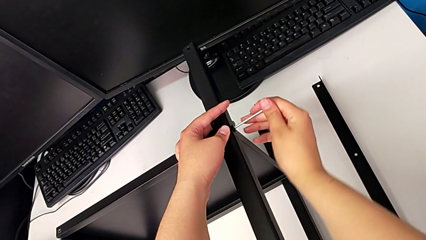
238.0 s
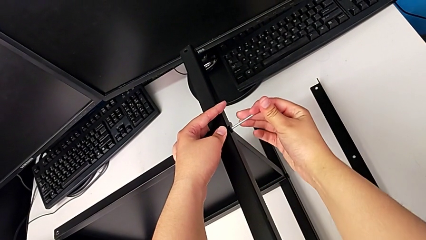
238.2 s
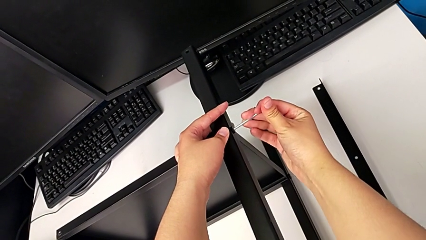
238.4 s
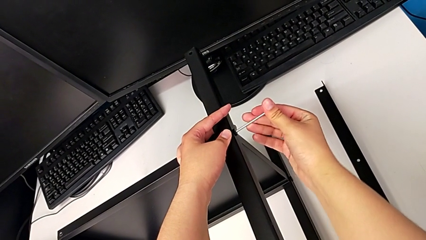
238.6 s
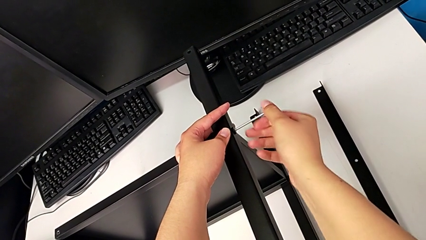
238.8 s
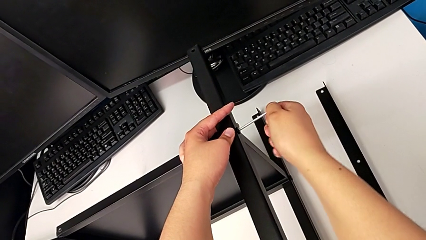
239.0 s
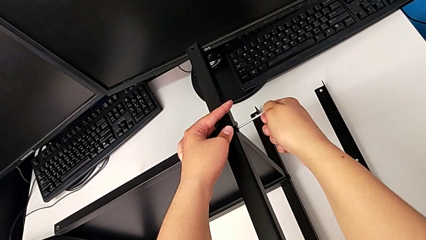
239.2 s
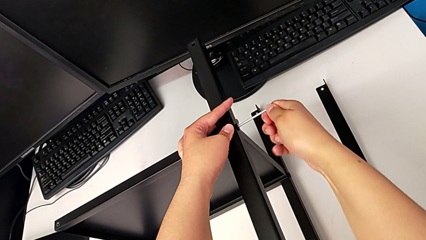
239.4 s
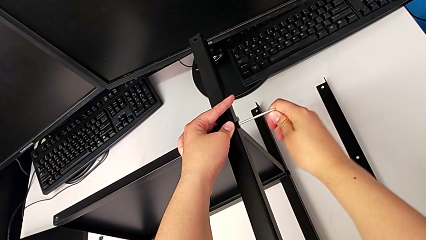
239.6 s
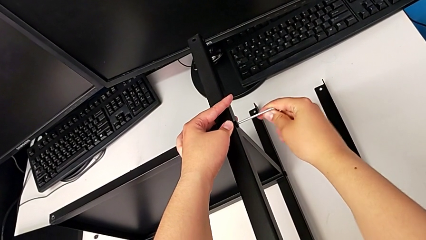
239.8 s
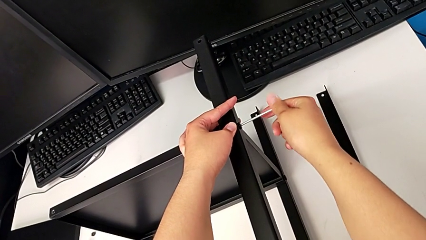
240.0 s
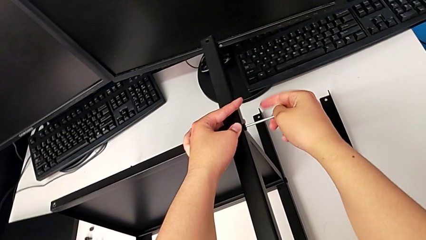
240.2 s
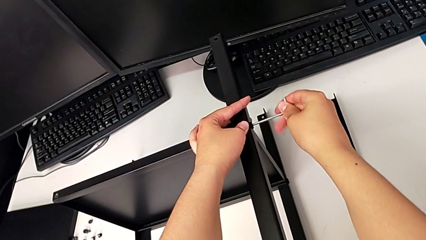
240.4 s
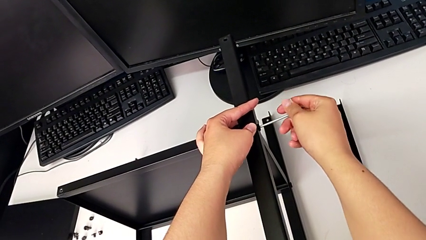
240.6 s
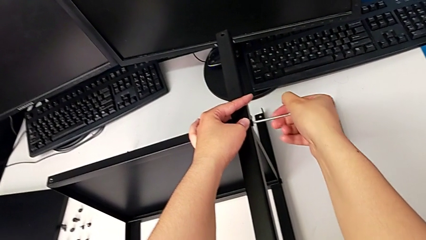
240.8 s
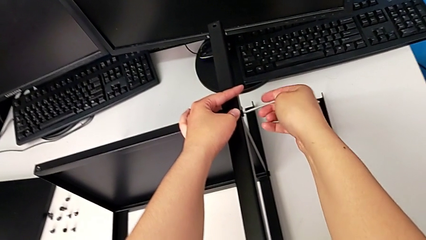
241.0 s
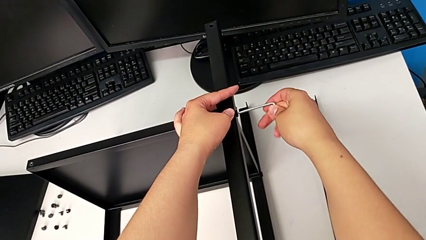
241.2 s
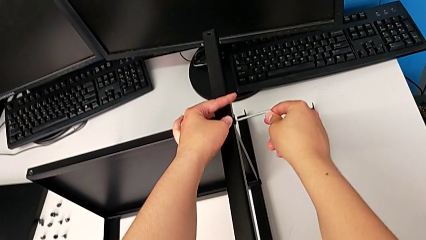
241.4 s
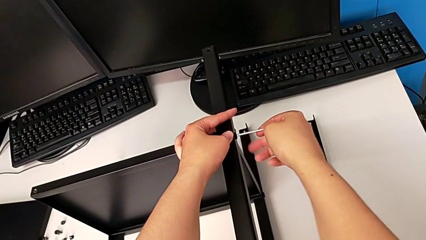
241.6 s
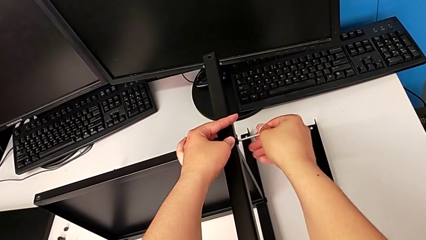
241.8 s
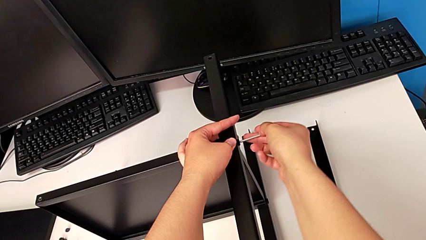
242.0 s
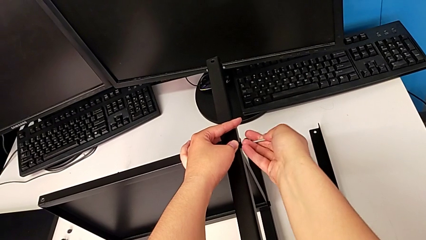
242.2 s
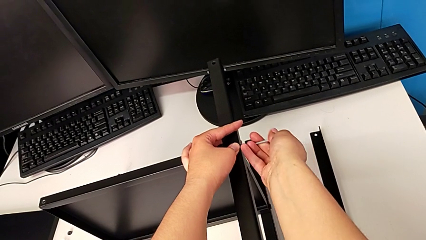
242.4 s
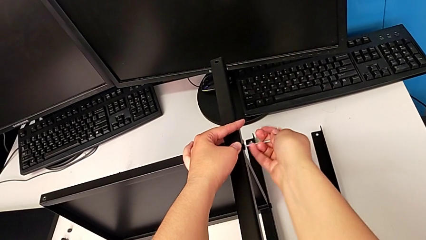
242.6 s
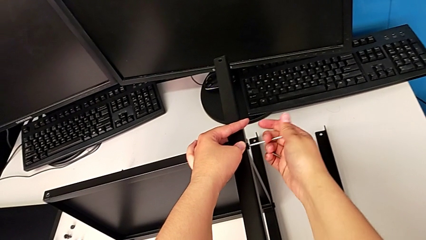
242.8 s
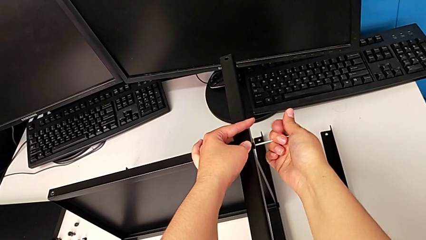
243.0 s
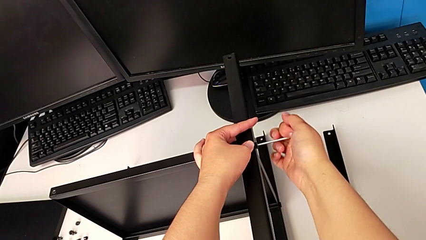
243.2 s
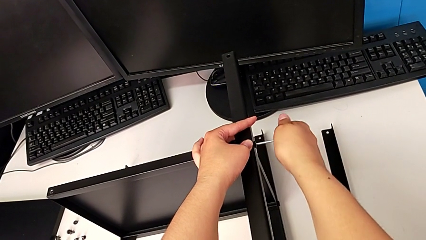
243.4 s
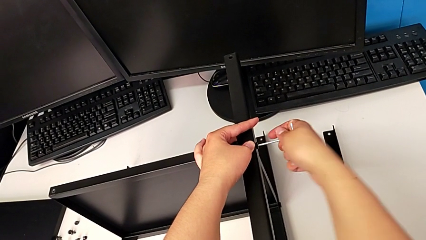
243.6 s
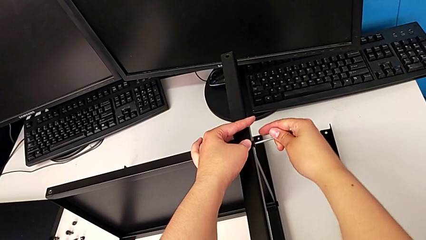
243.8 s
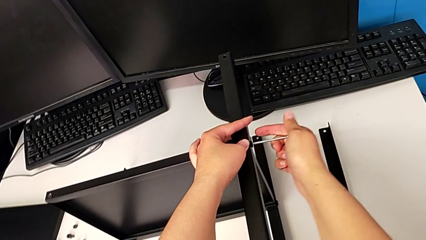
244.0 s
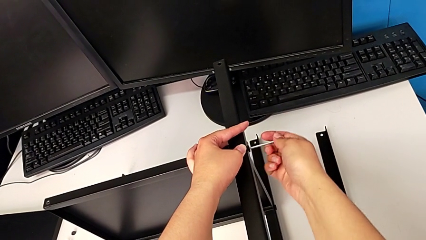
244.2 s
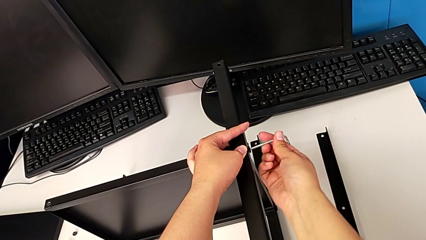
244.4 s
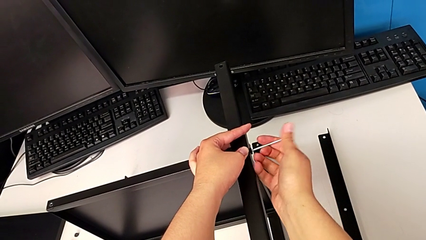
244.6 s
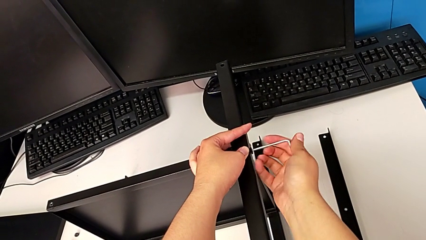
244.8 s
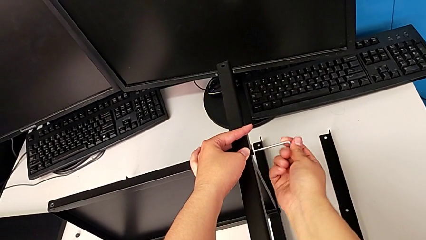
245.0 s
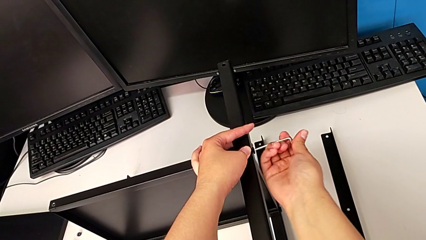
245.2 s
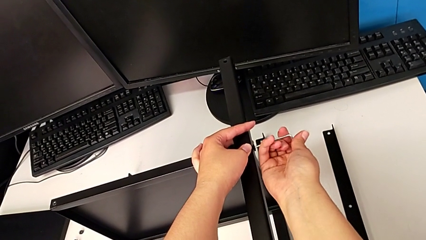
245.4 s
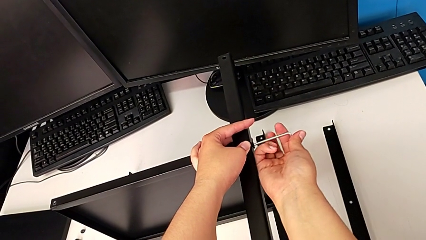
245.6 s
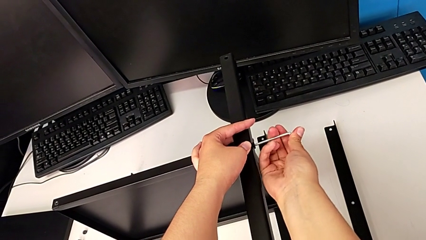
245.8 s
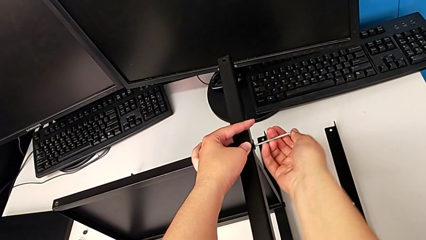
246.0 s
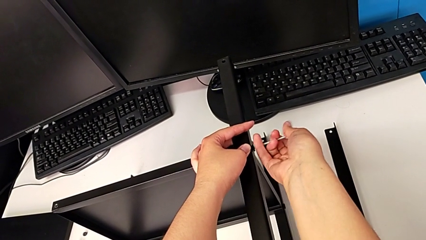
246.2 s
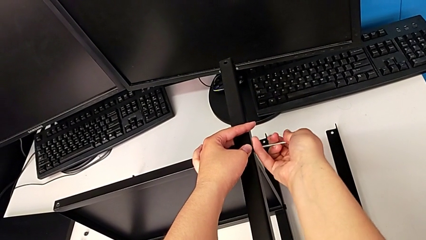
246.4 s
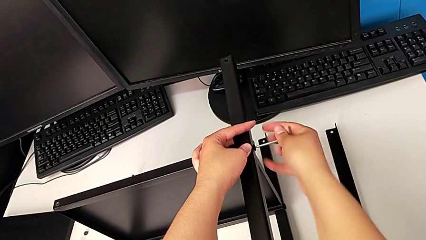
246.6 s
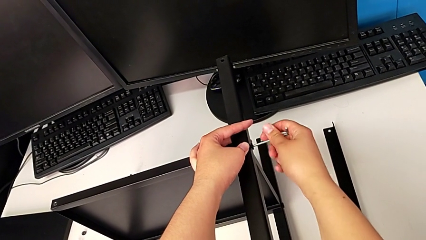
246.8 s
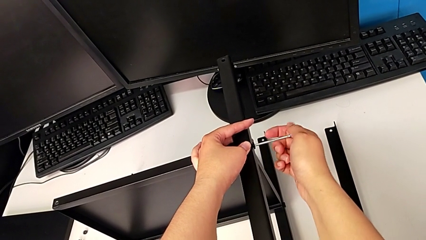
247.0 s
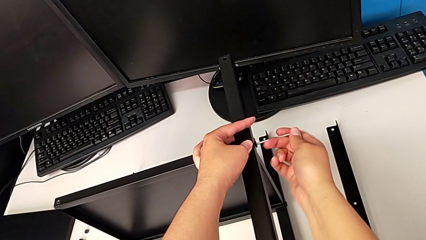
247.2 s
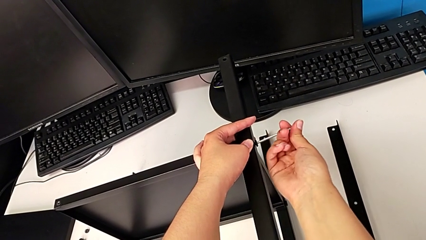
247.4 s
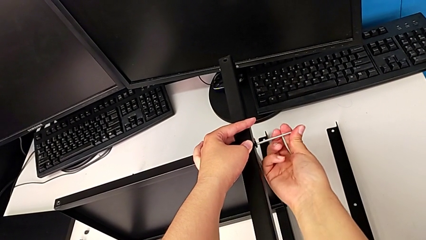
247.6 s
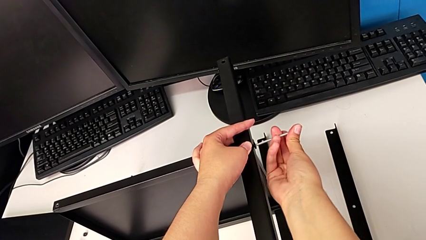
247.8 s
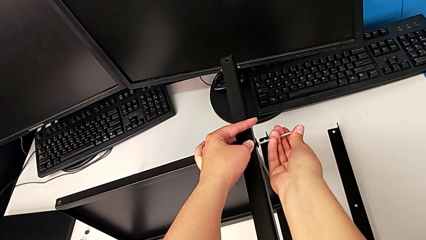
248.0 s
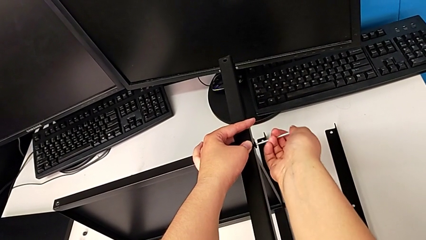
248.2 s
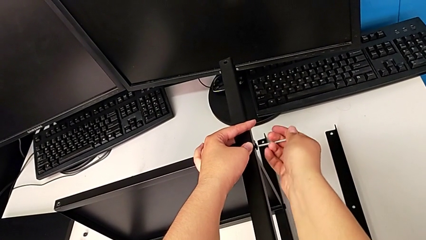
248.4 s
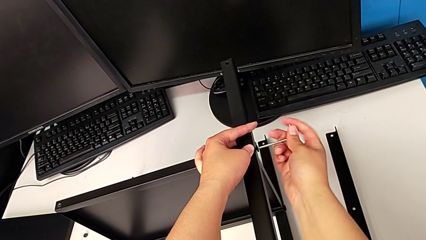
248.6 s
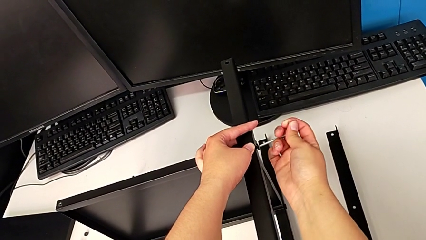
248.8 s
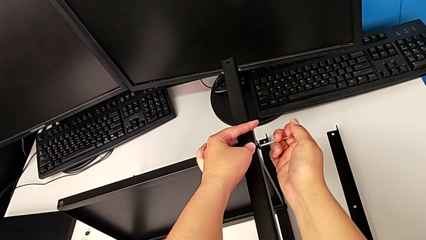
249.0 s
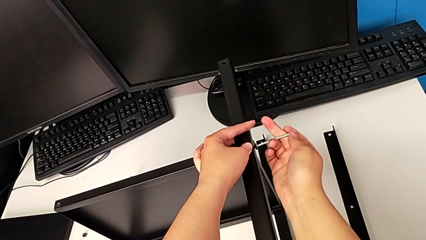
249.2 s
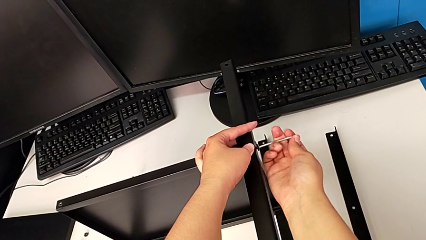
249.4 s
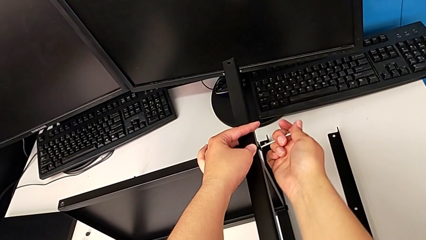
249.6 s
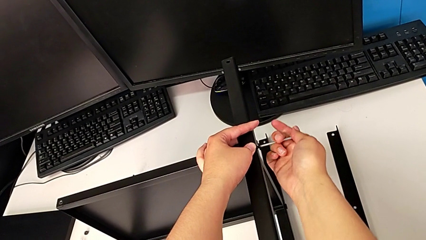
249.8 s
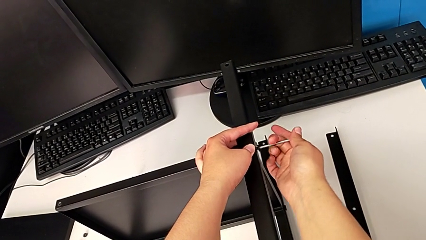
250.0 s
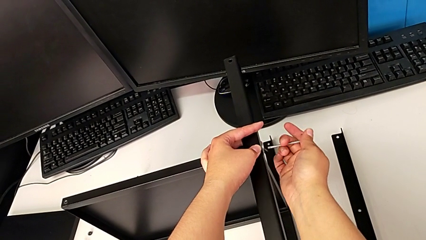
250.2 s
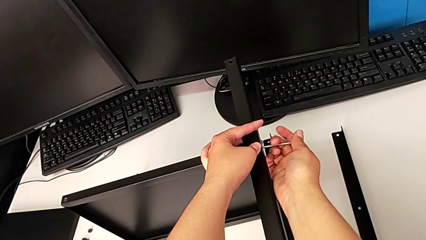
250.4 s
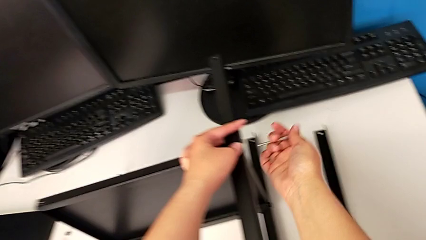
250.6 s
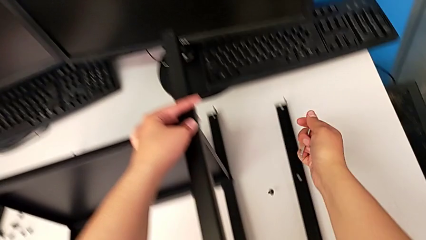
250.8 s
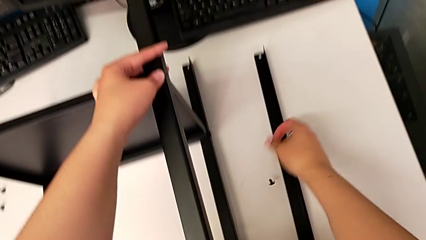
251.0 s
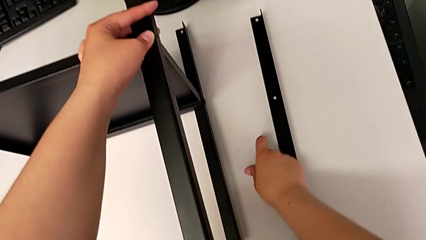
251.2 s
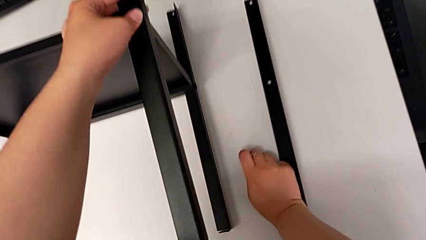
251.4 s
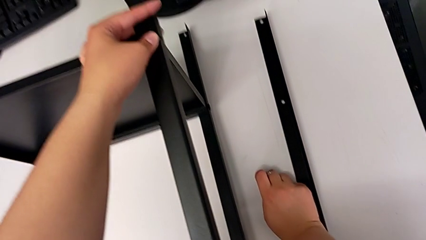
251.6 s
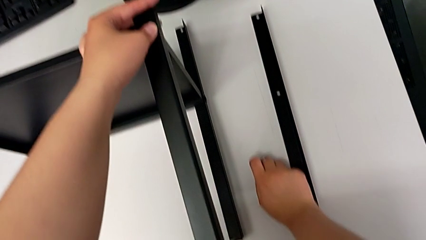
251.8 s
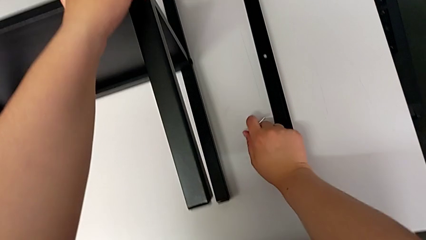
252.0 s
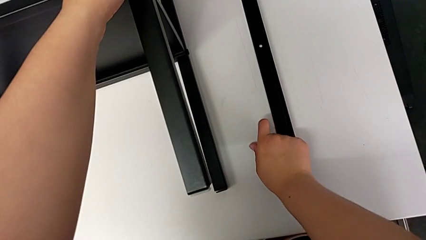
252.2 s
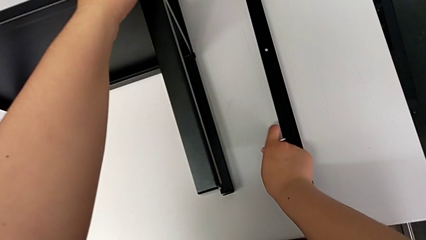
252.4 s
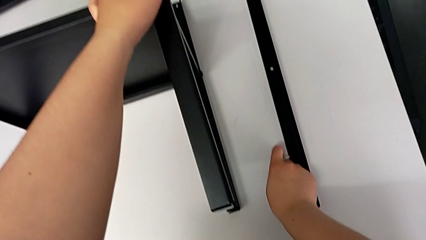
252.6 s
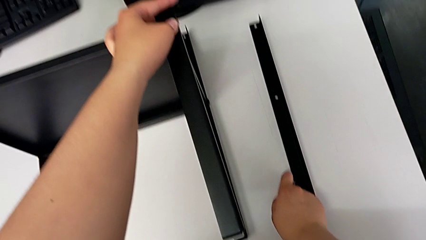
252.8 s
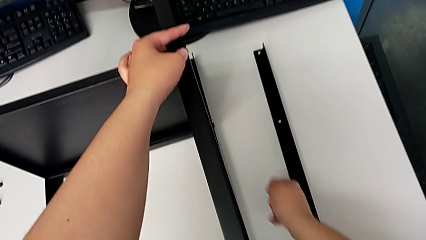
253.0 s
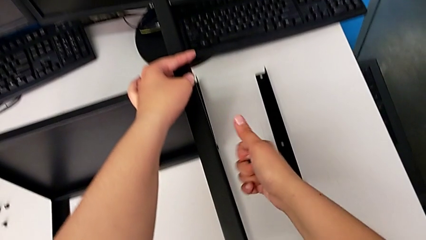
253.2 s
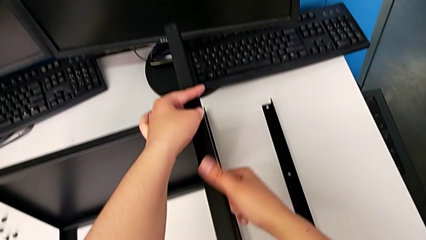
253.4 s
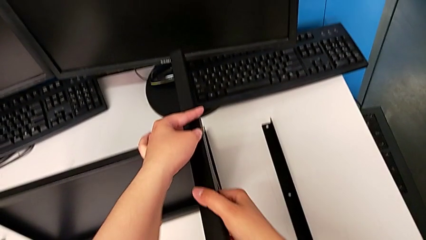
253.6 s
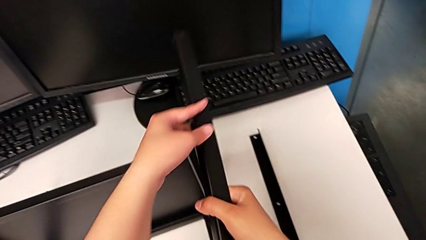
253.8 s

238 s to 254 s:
The camera wearer is disassembling the second leg of the shelf. They unscrew the hex socket head, withdraw the Allen wrench with the right hand, grab the hex socket head twice and disassemble the leg.
